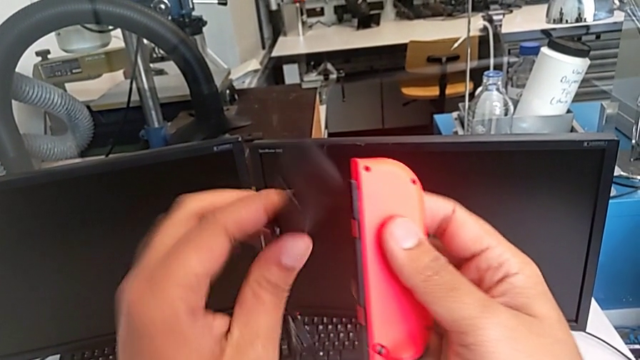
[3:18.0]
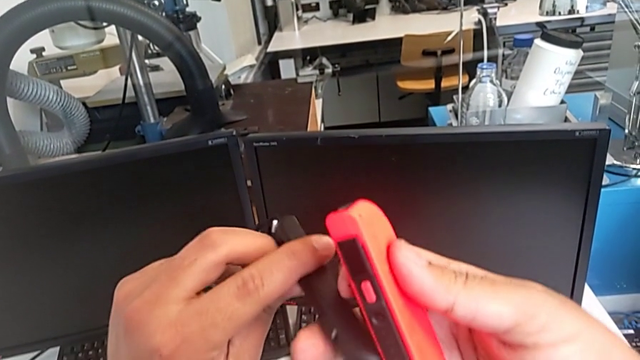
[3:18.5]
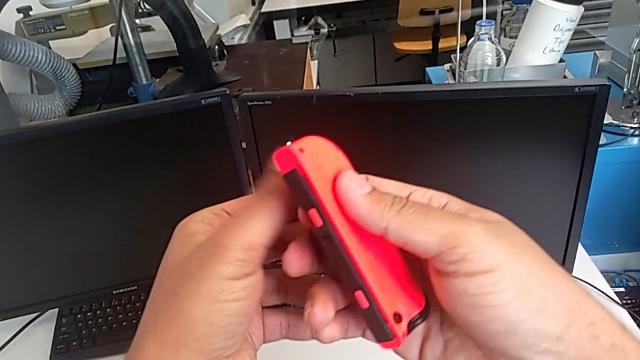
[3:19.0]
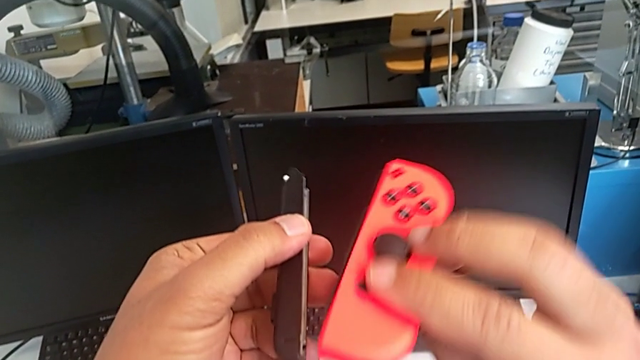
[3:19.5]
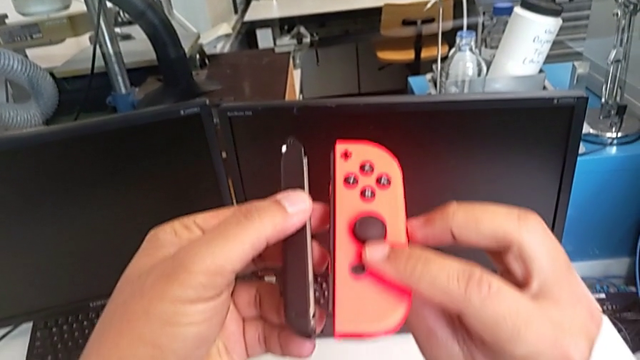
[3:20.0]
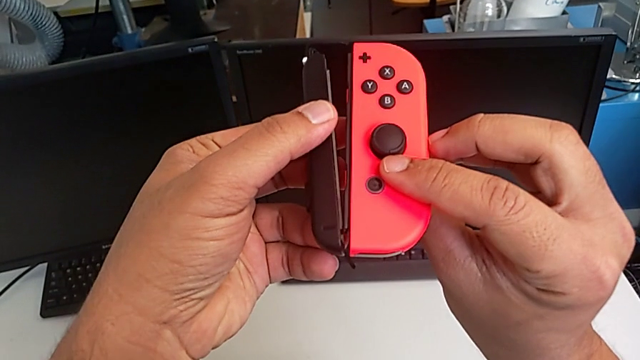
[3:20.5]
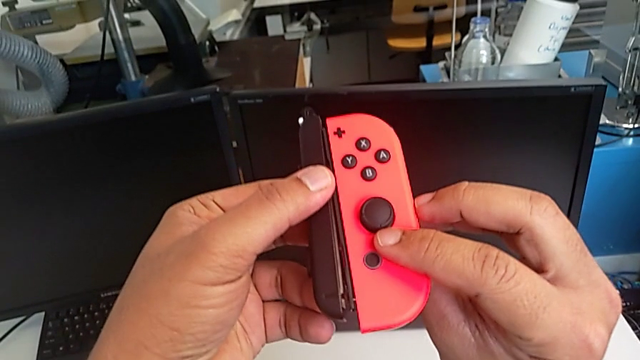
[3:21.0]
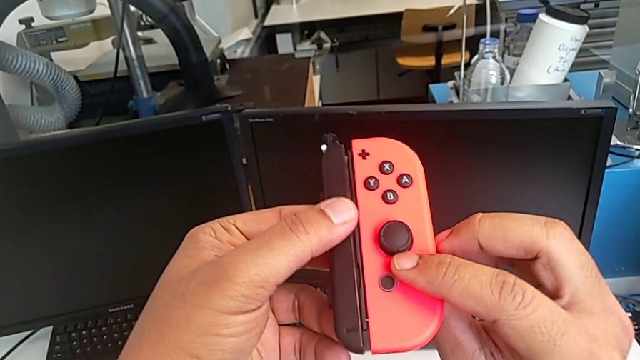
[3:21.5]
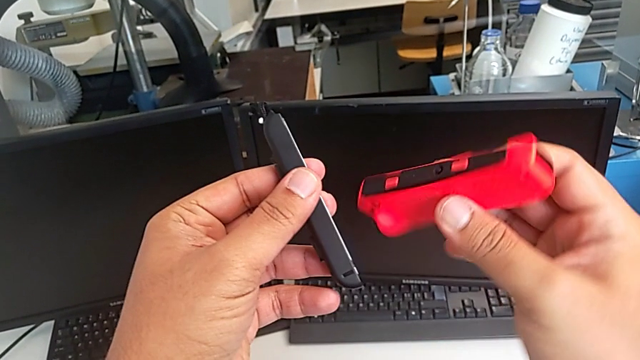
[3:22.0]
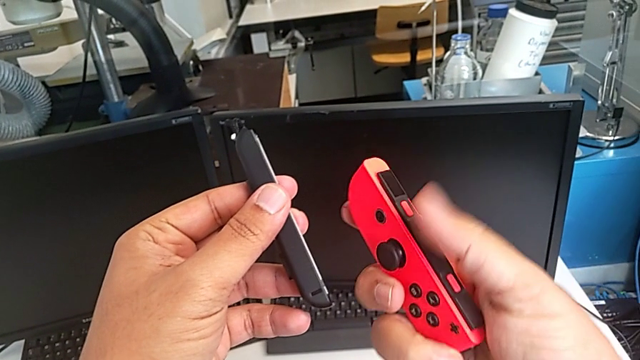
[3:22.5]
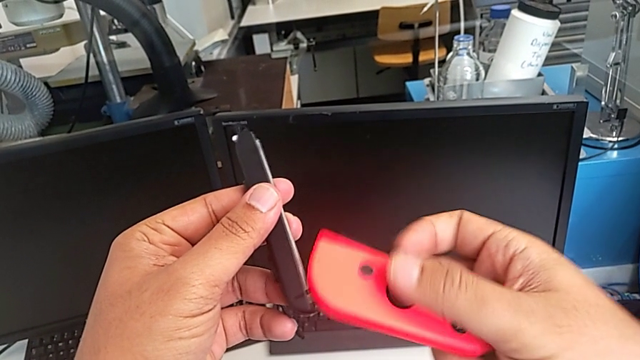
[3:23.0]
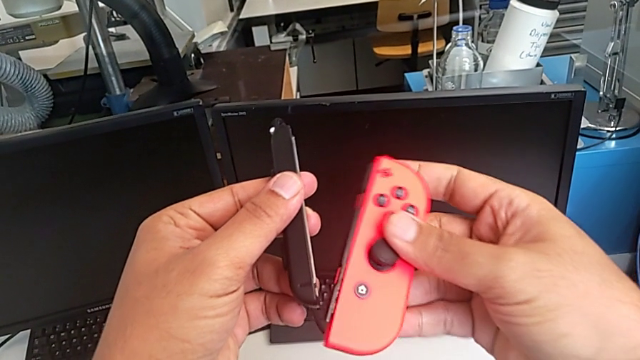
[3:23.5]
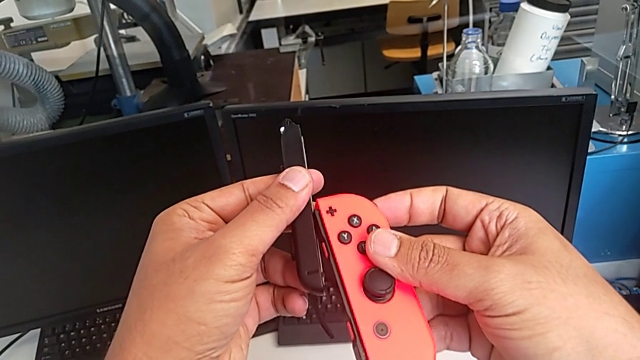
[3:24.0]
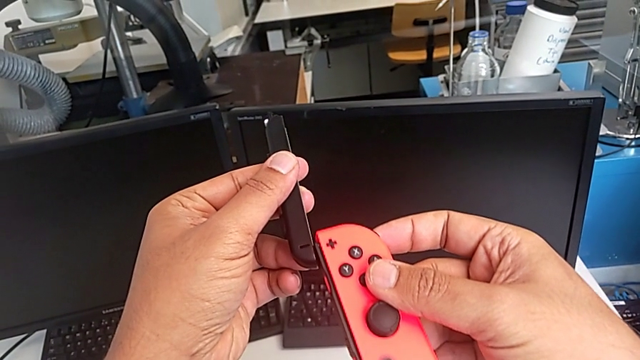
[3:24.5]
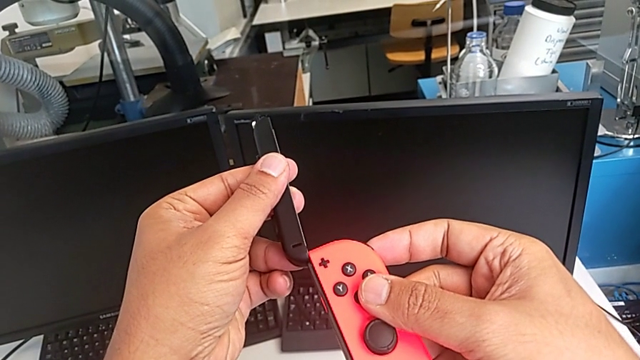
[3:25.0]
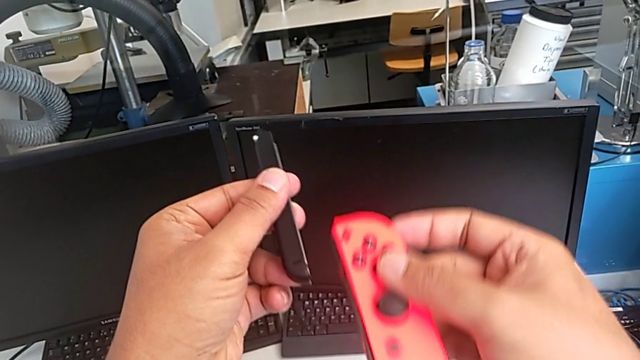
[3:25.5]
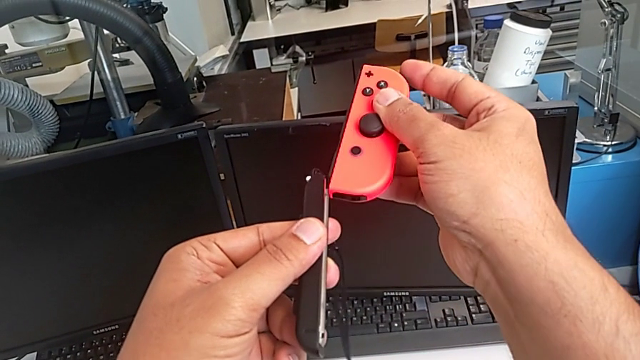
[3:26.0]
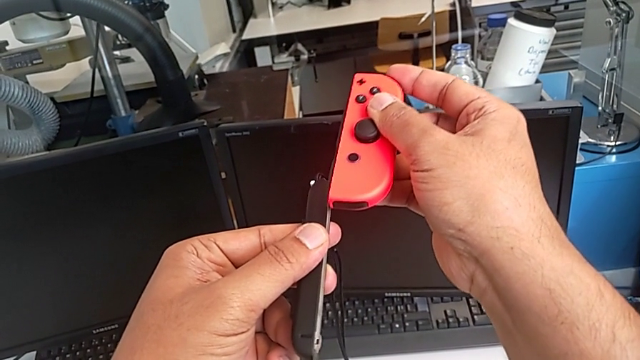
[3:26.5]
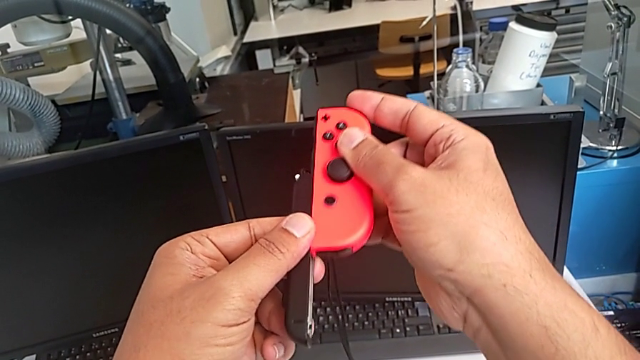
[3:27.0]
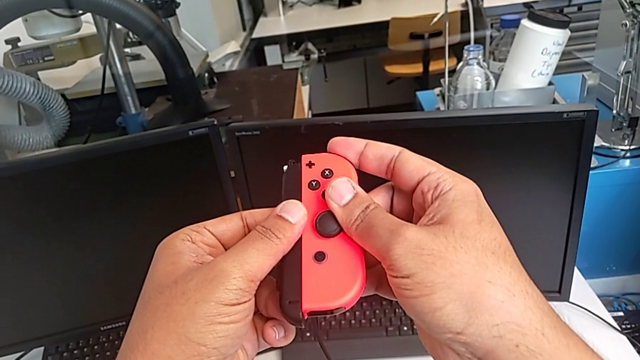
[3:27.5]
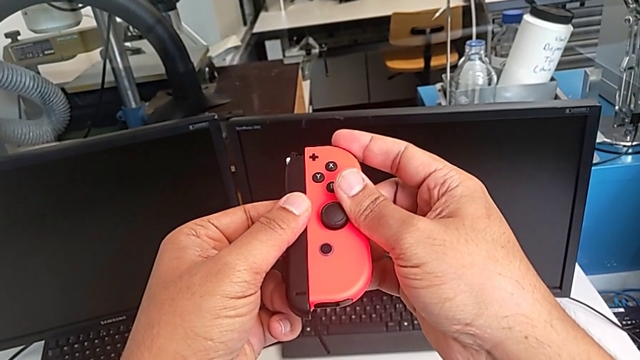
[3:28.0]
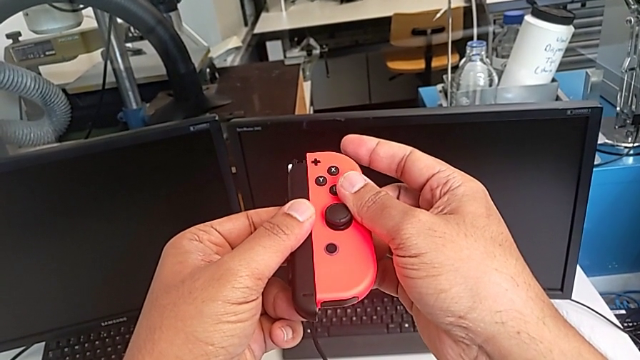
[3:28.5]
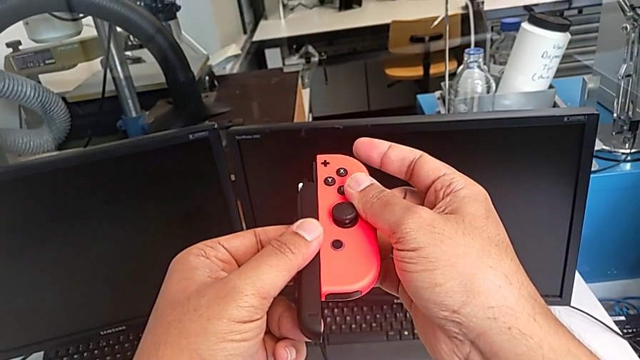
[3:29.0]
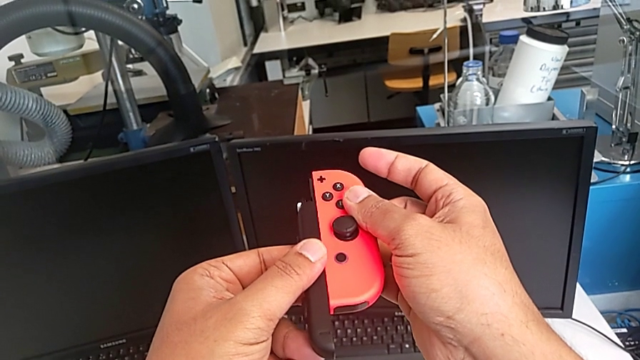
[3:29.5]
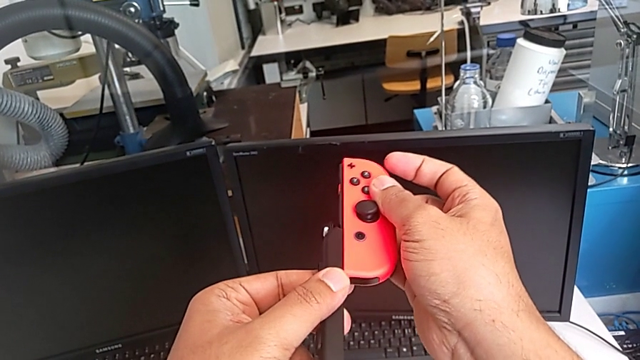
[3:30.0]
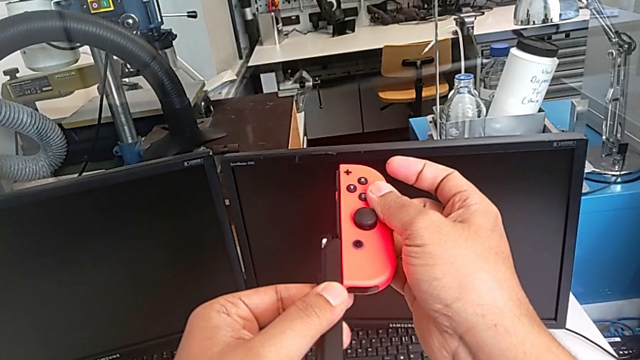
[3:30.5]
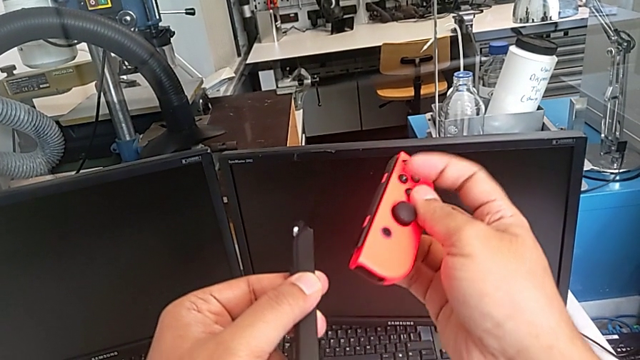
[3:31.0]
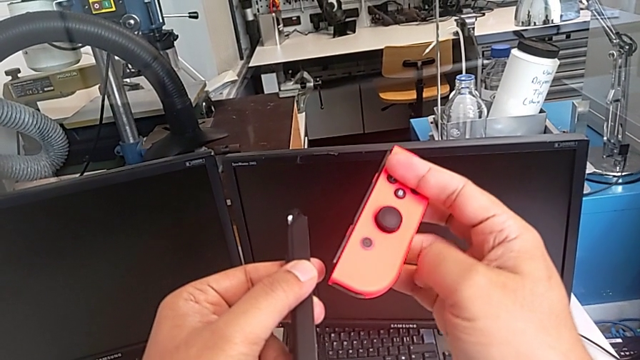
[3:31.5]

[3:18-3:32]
The camera wearer is changing the Joy-Con controllers from the comfort grip to the Joy-Con strap. They rotate the Joy-Con strap, rotate the red Joy-Con controller twice, wrongly assemble it, assembling the Joy-Con strap the wrong way, and disassemble the Joy-Con strap.

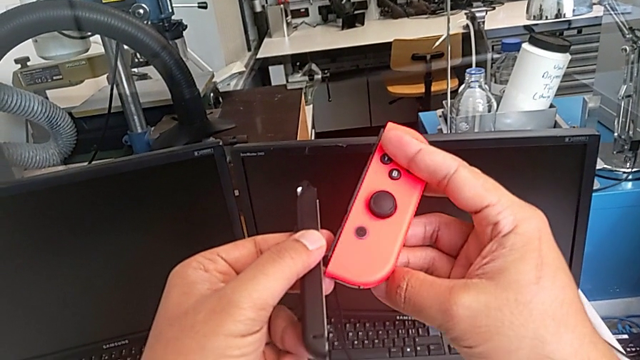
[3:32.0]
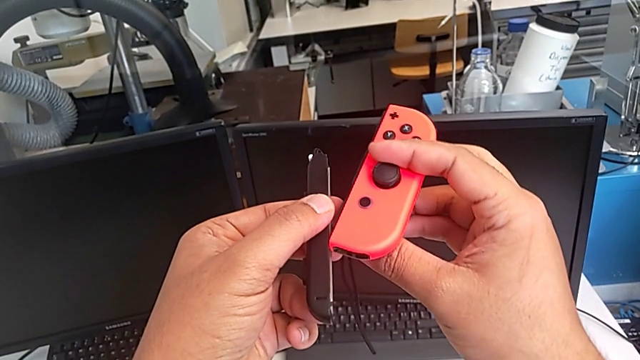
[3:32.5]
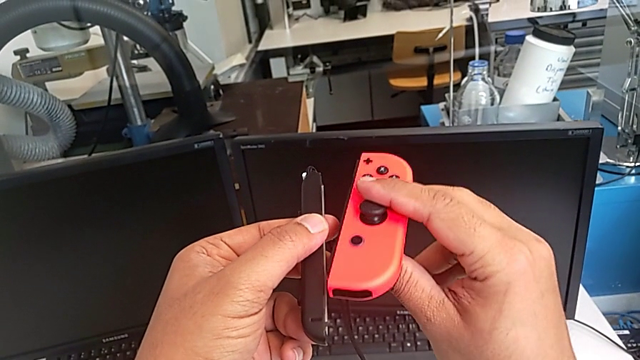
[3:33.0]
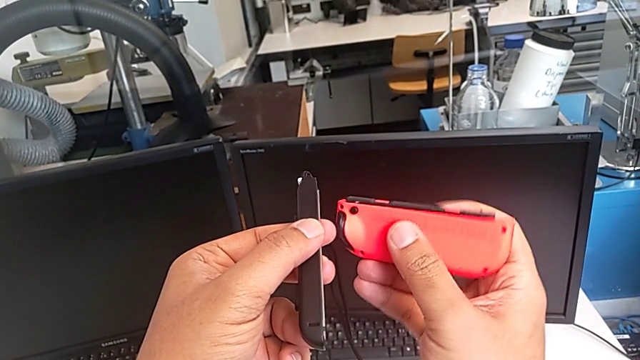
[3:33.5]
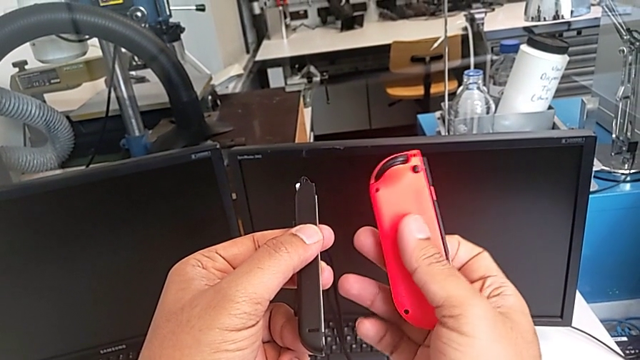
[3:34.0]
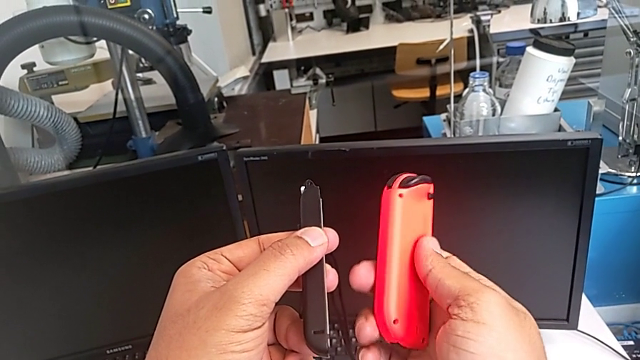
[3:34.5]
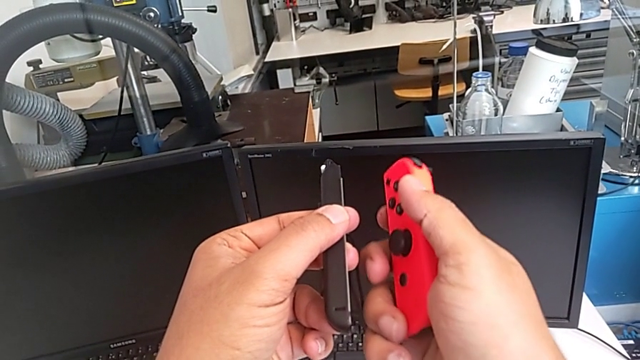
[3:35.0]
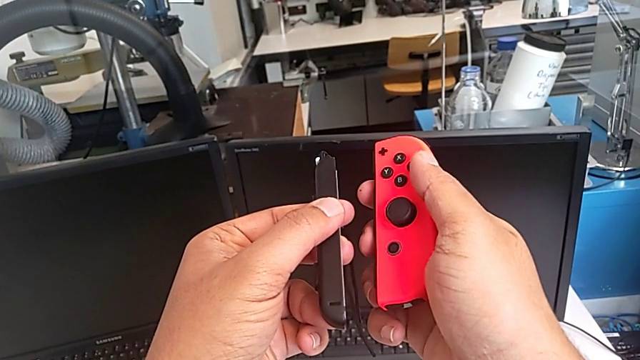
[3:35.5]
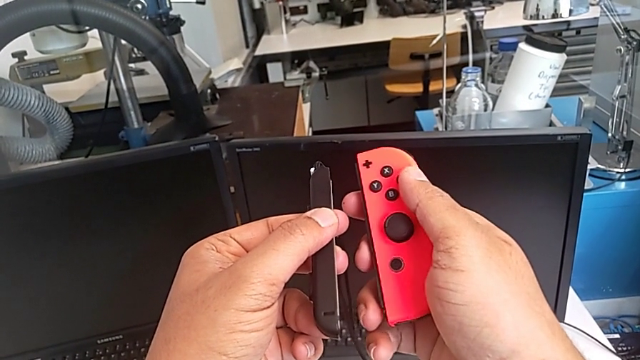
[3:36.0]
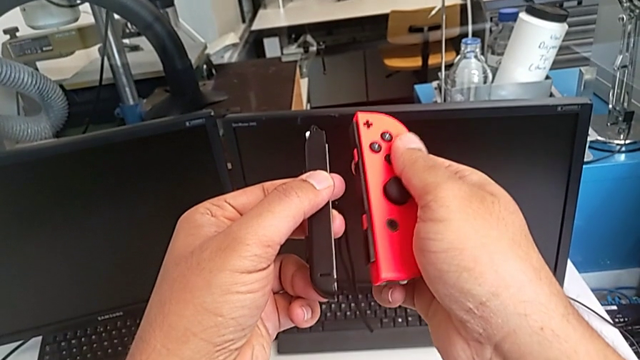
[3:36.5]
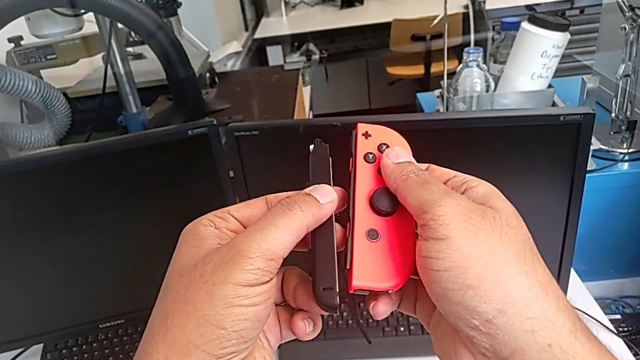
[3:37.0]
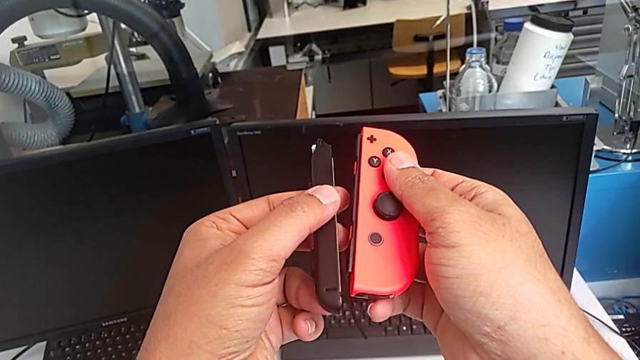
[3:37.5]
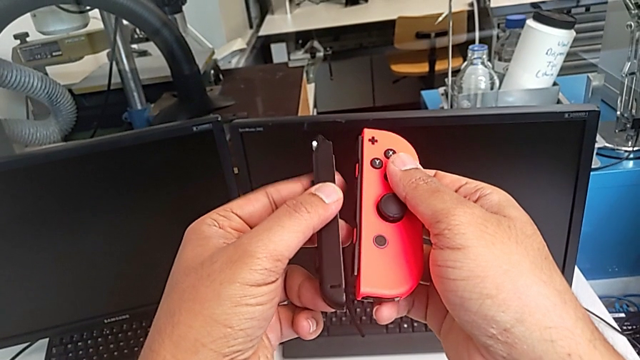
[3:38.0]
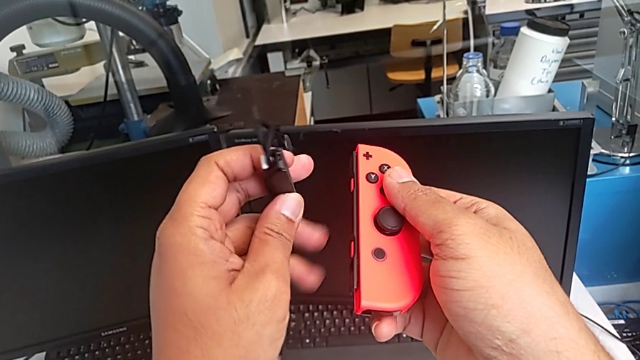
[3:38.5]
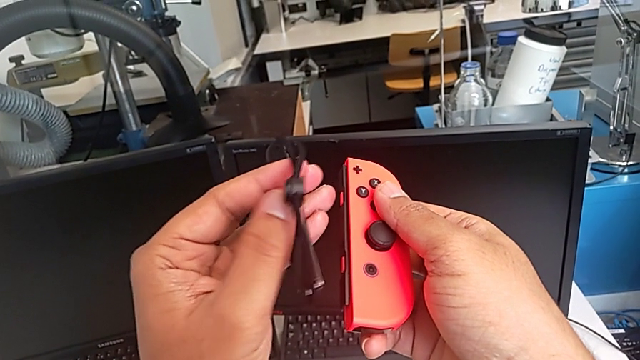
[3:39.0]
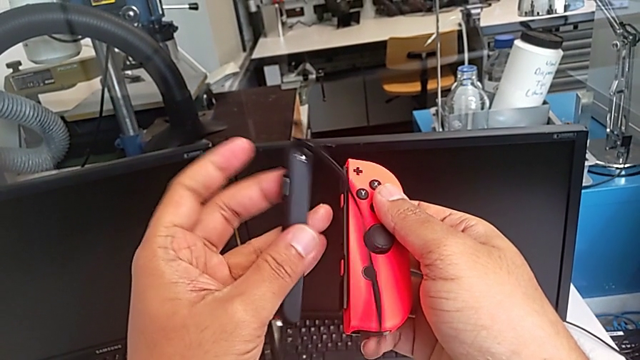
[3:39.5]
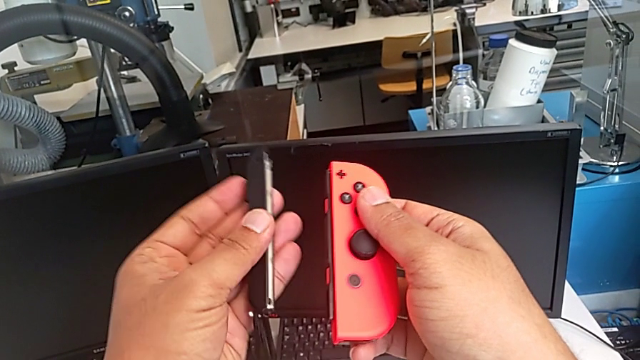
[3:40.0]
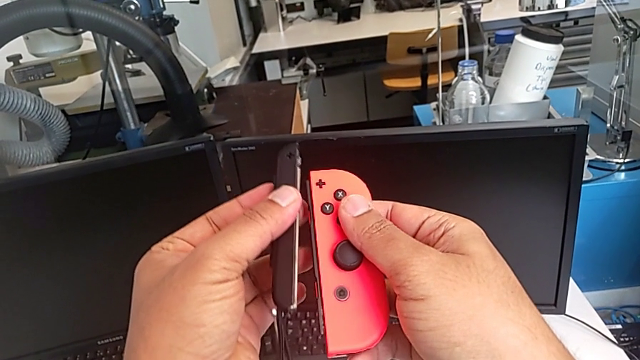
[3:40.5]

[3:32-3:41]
The camera wearer is changing the Joy-Con controllers from the comfort grip to the Joy-Con strap. They rotate the red Joy-Con controller and rotate the Joy-Con strap.
